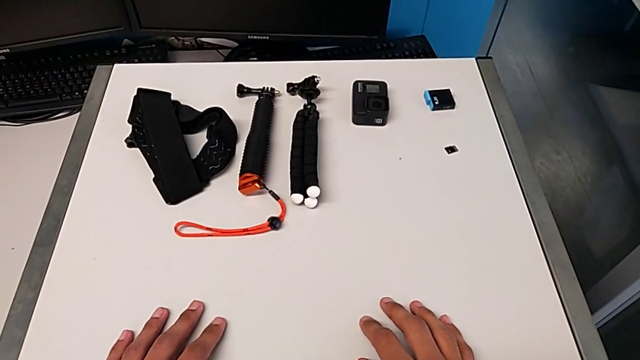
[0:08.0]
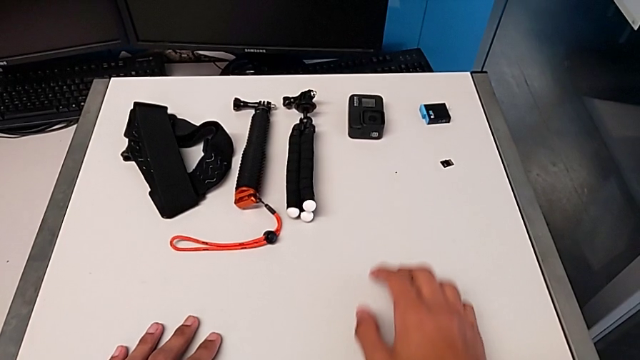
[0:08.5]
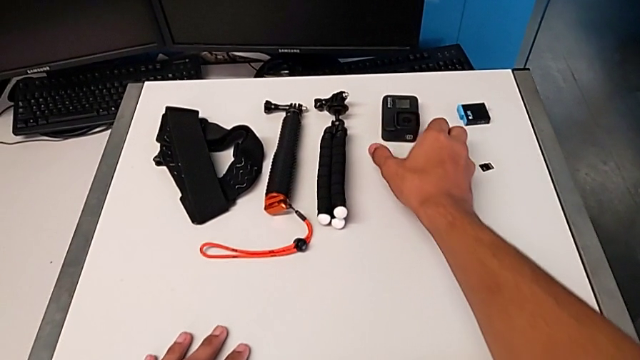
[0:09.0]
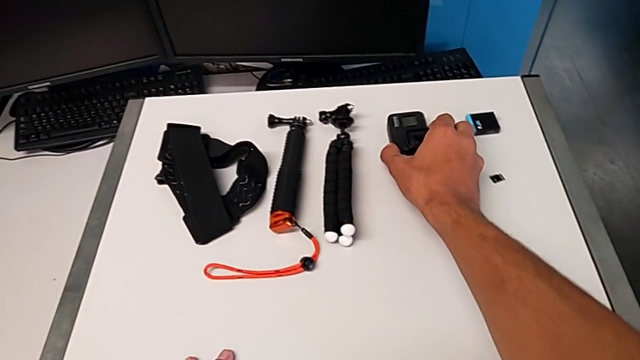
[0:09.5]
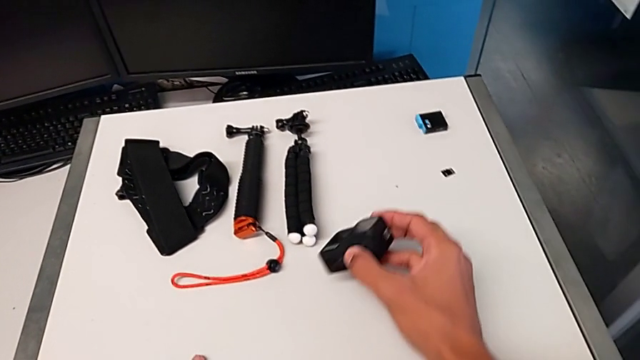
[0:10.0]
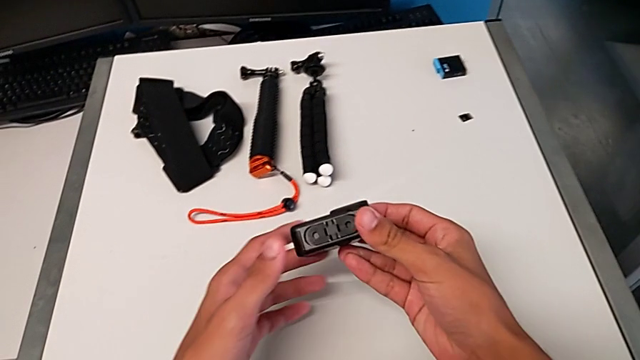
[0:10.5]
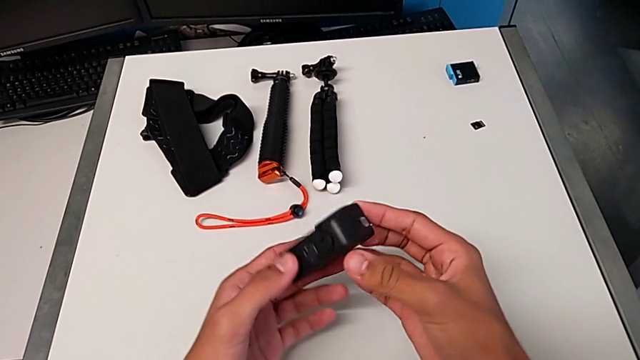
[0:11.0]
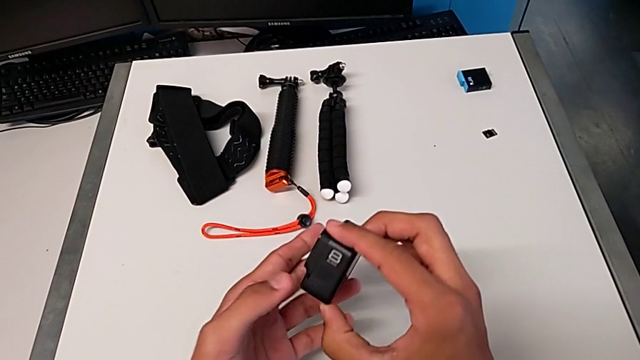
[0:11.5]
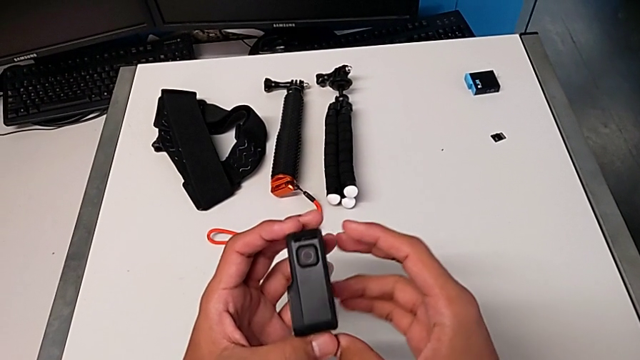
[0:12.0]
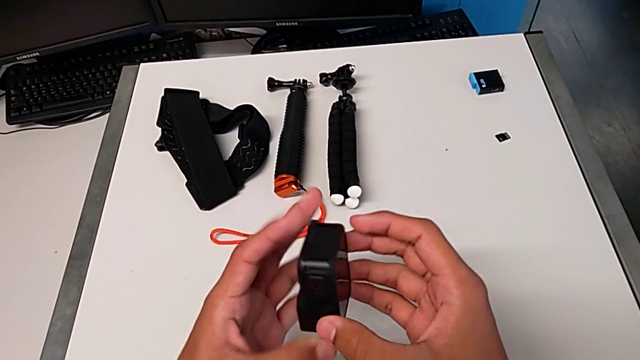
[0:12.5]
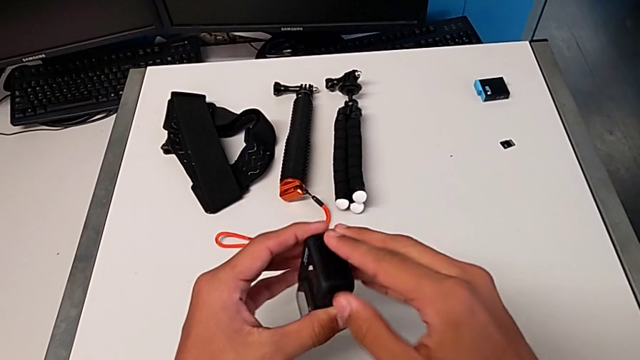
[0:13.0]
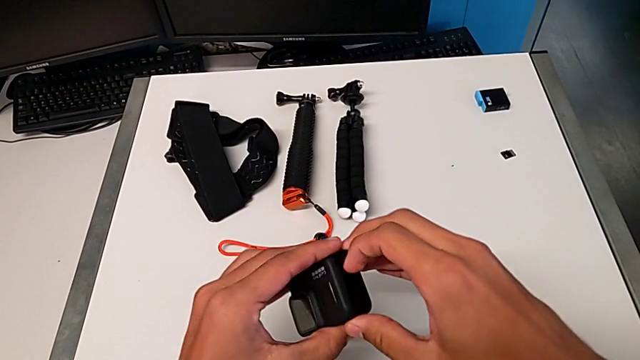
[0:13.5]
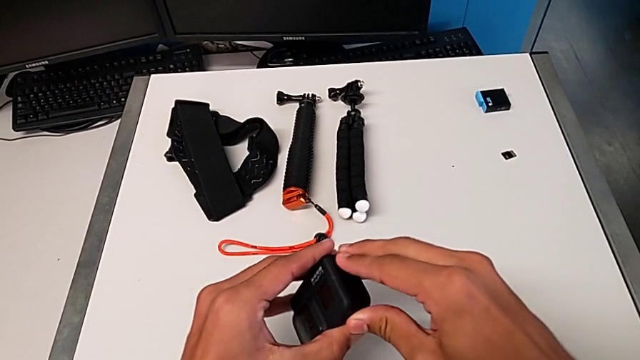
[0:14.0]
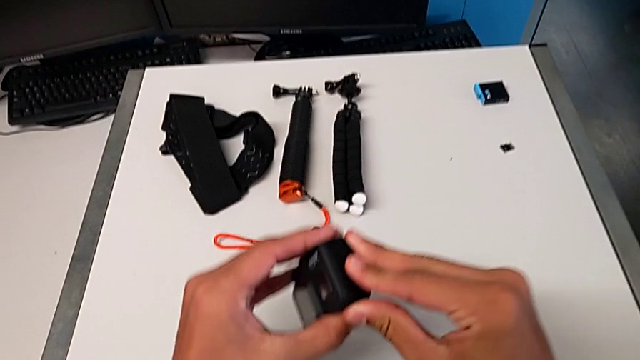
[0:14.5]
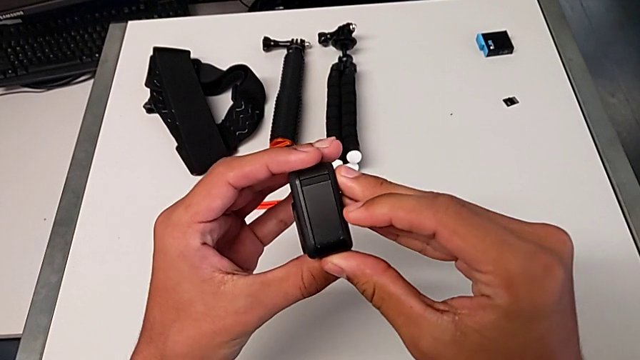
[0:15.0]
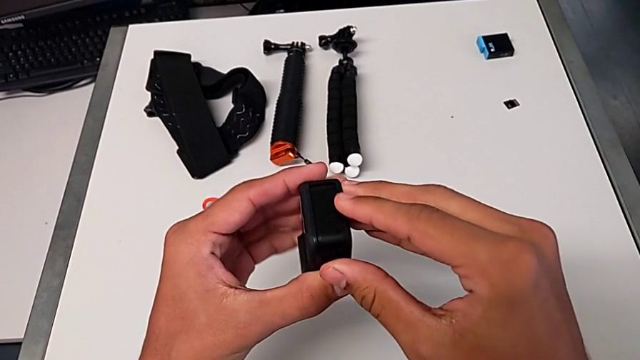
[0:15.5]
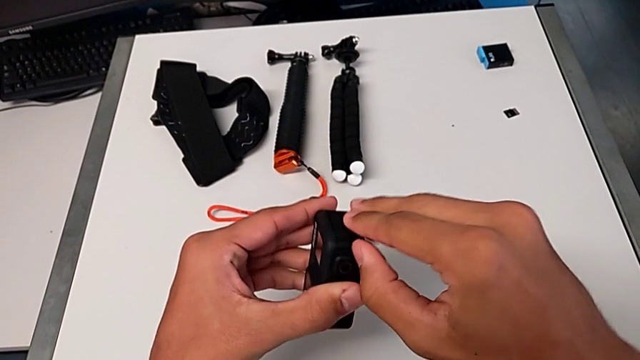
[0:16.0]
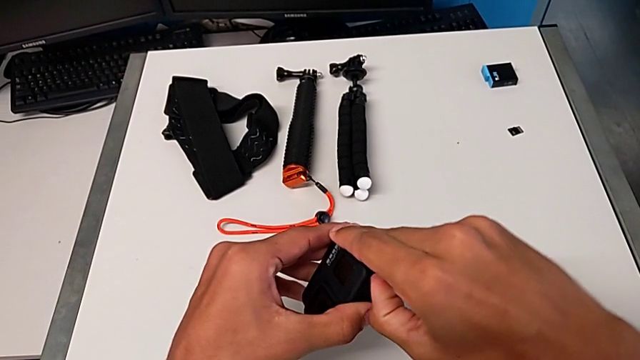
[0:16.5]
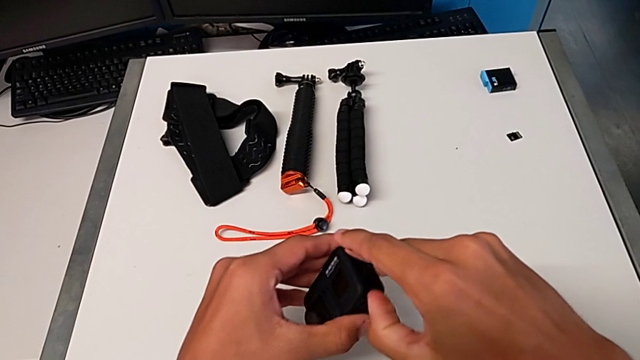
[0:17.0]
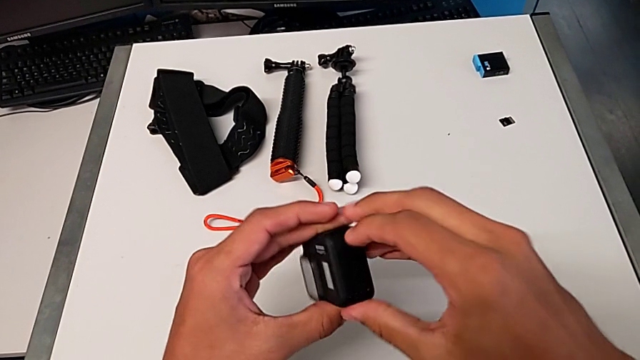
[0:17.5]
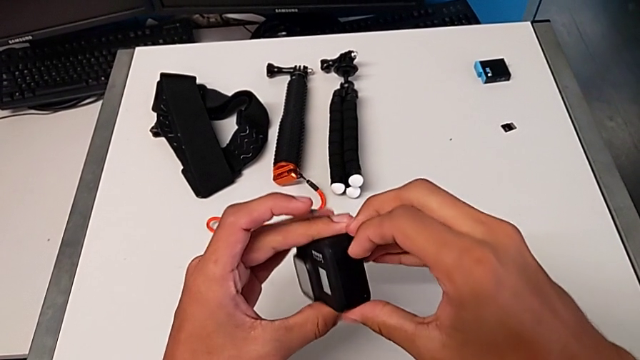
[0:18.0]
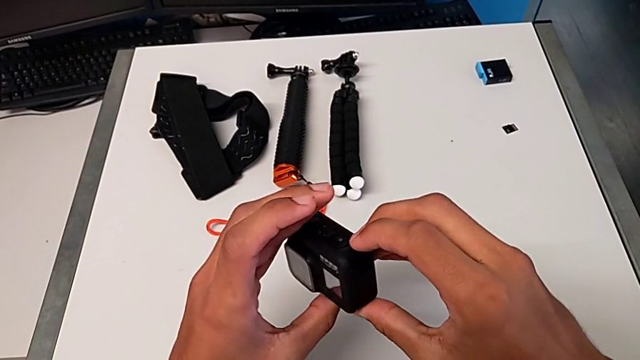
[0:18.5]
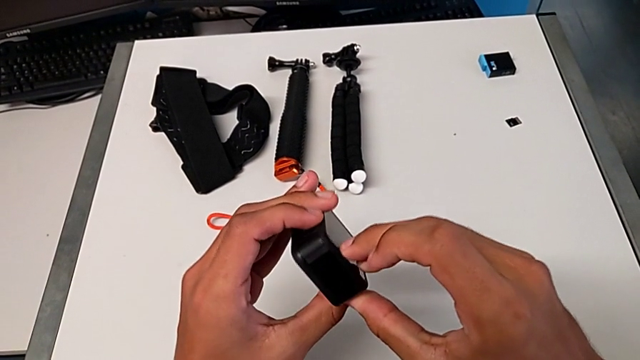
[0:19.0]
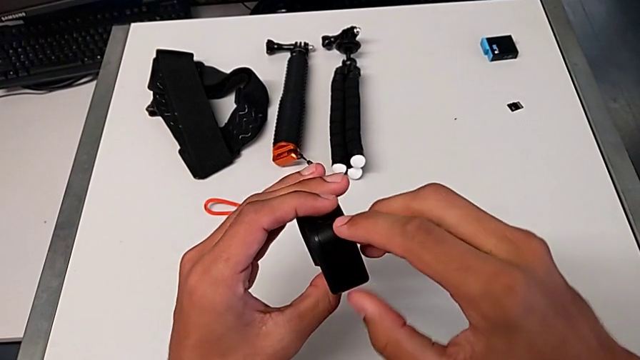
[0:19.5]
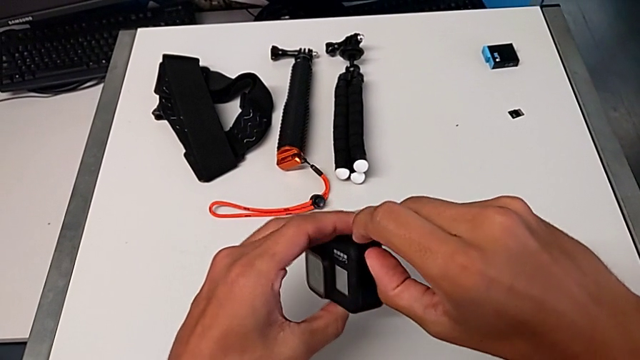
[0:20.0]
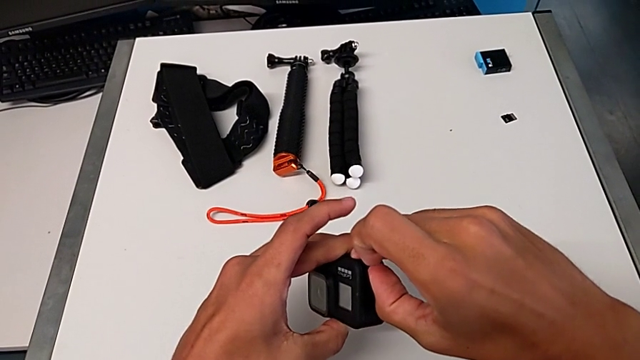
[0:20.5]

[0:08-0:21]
The camera wearer is changing the battery for the GoPro. They grab the rectangular GoPro, lift the black GoPro, inspect it and pull the black battery door.

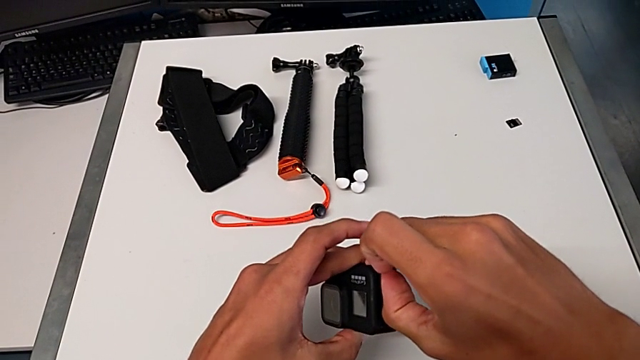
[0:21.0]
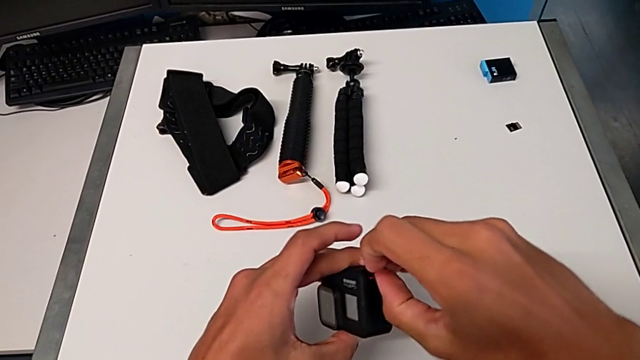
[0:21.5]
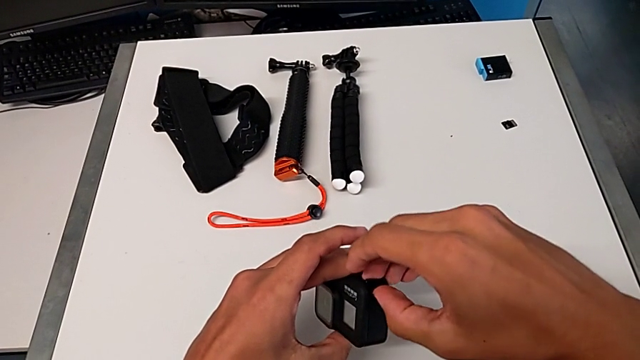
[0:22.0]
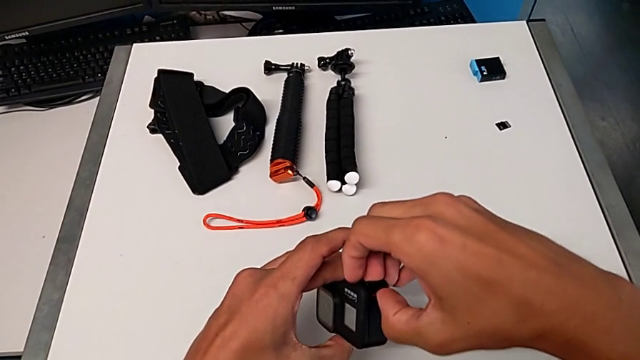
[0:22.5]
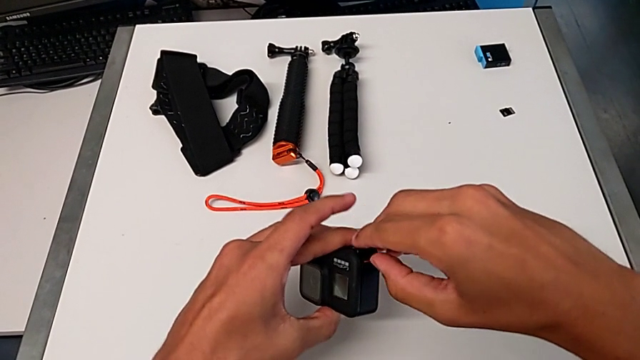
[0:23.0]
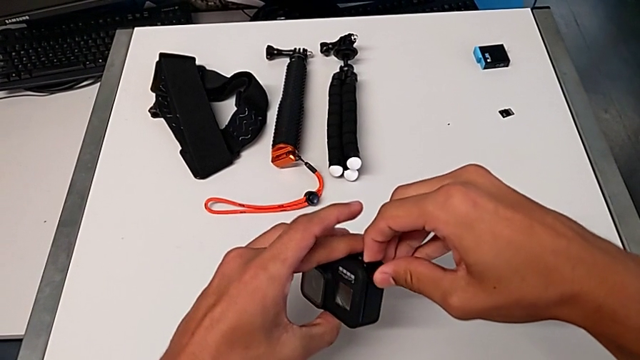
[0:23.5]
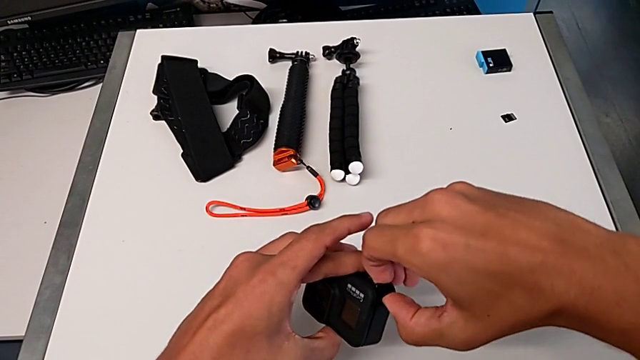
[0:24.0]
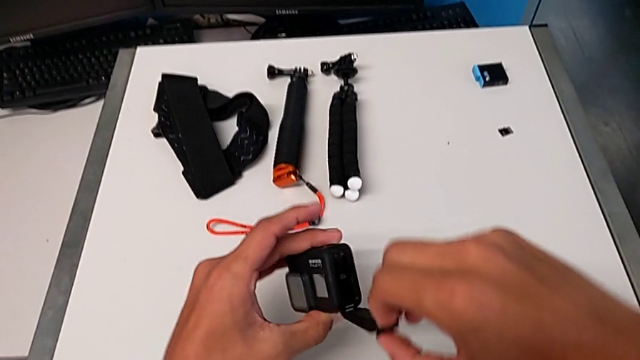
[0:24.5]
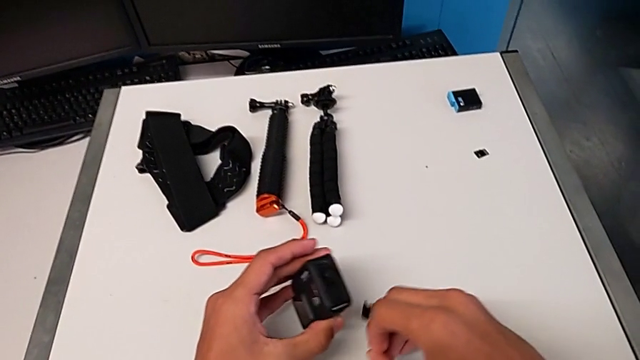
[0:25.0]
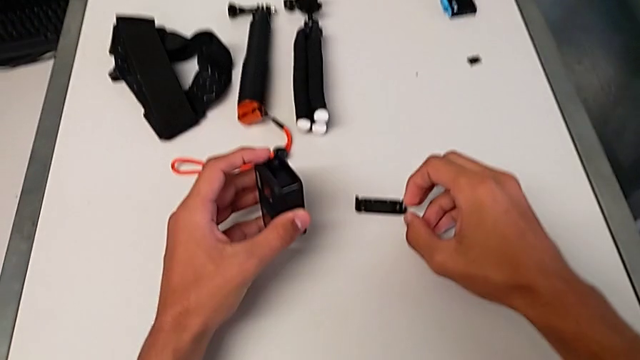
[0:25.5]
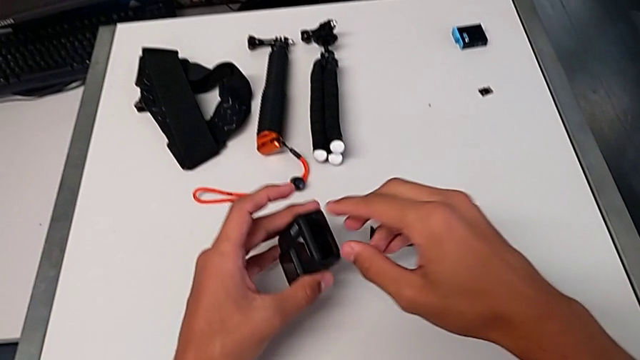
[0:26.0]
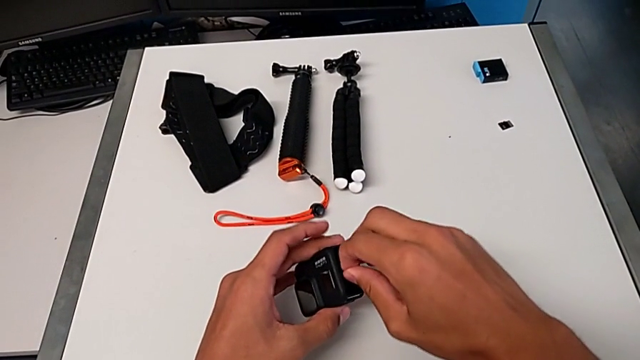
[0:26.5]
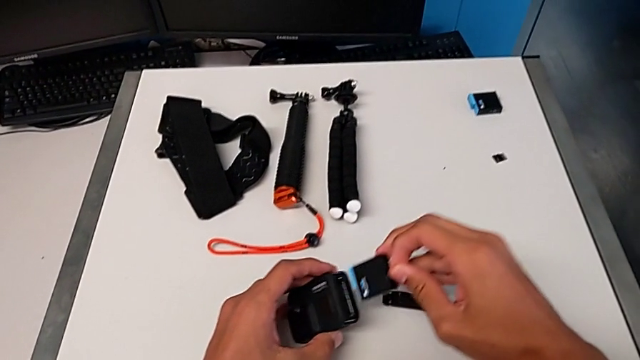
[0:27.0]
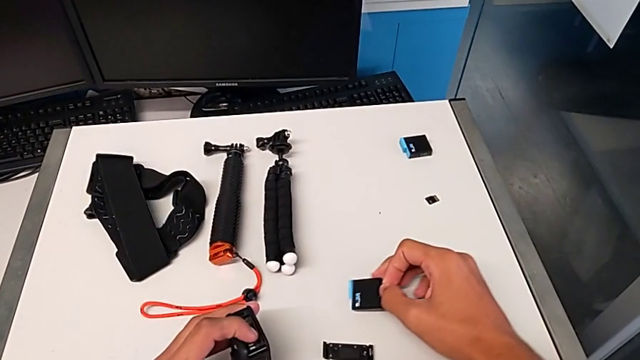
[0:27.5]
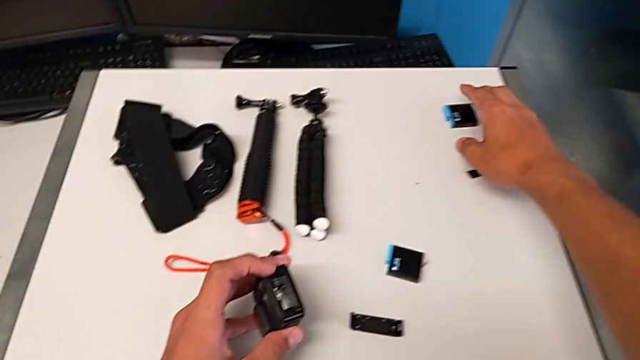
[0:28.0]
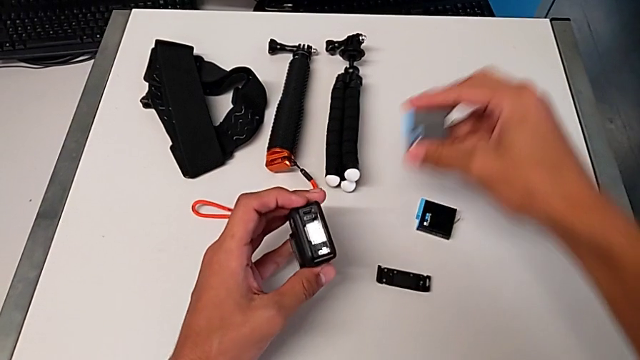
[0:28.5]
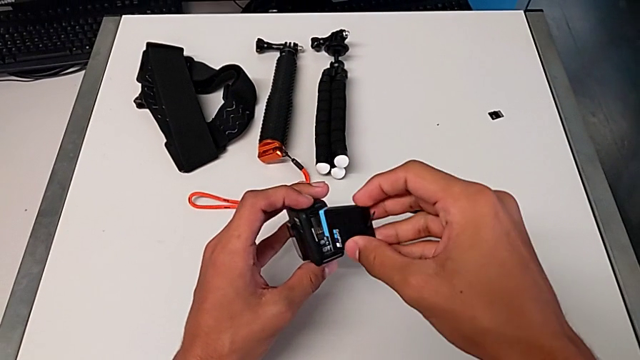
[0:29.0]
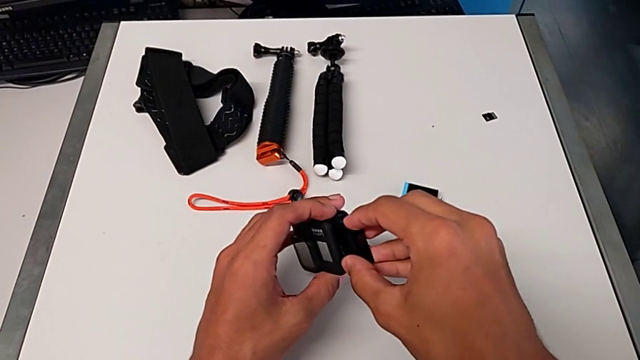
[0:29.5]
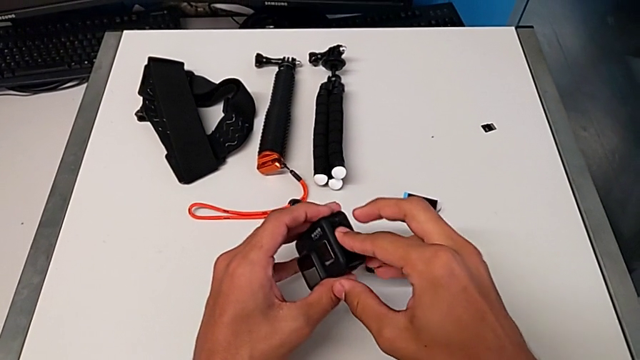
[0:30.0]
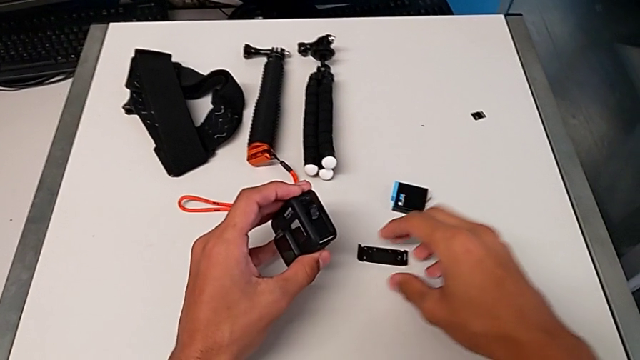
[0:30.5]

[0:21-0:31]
The camera wearer is changing the battery for the GoPro. They open the black battery door, withdraw the rectangular battery and place it.
